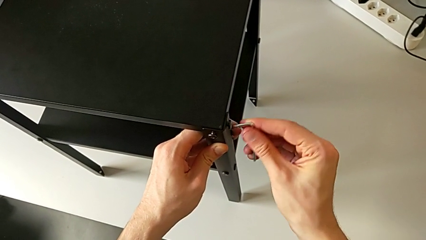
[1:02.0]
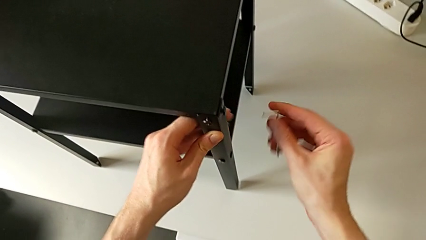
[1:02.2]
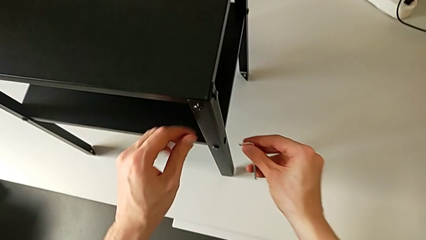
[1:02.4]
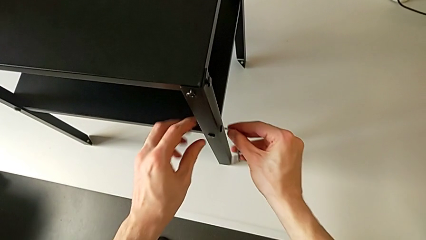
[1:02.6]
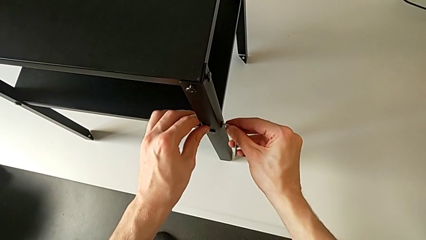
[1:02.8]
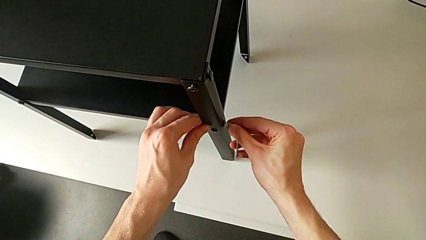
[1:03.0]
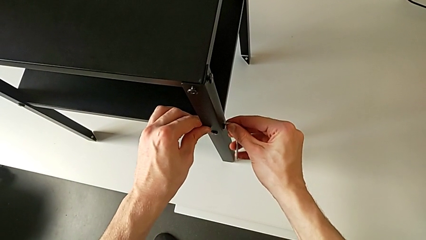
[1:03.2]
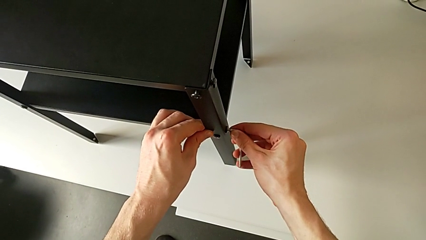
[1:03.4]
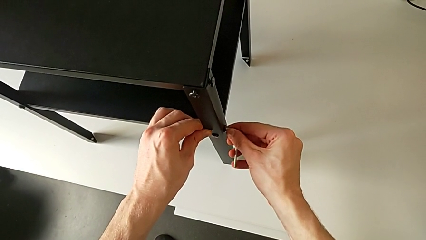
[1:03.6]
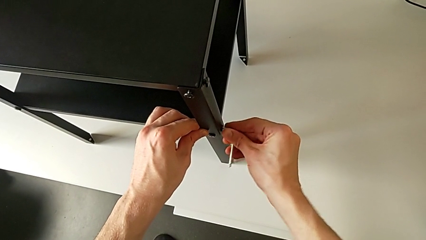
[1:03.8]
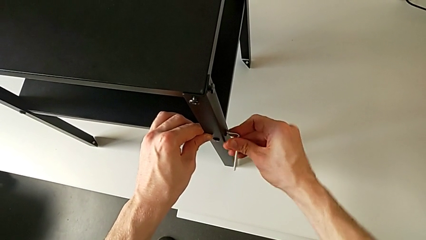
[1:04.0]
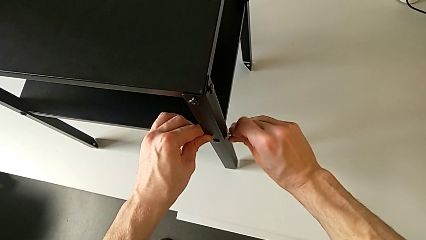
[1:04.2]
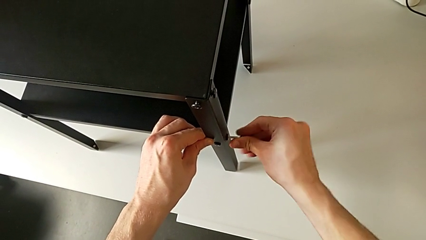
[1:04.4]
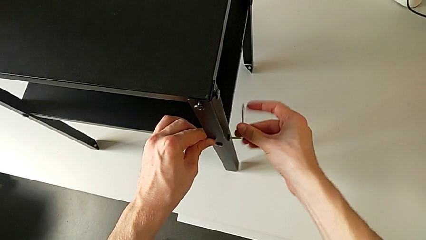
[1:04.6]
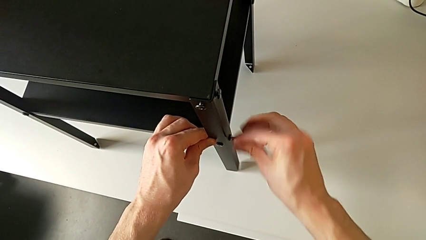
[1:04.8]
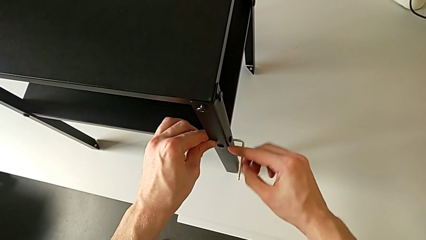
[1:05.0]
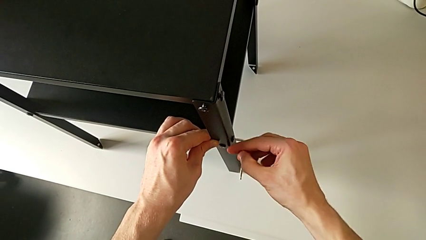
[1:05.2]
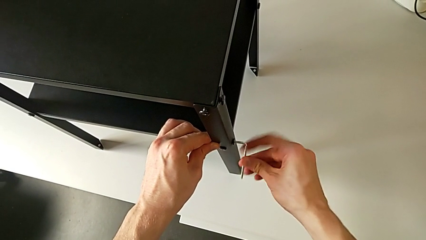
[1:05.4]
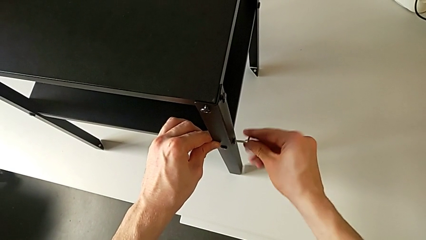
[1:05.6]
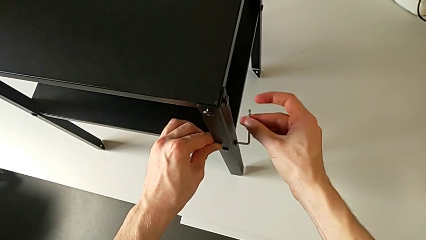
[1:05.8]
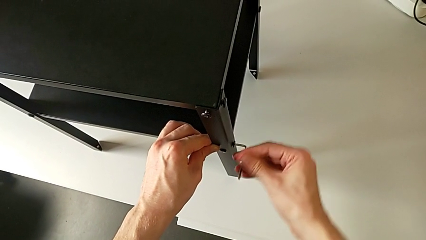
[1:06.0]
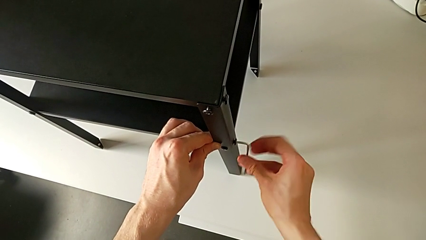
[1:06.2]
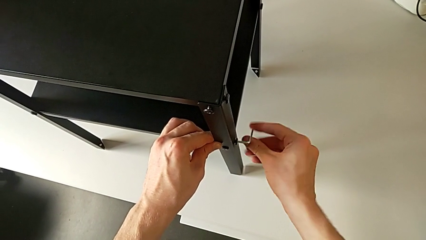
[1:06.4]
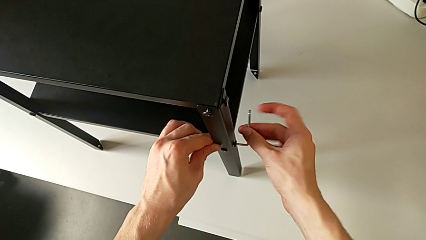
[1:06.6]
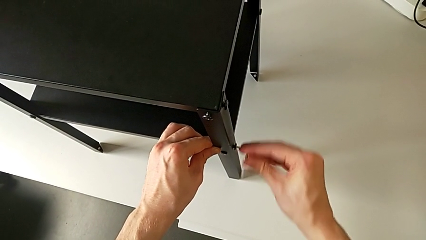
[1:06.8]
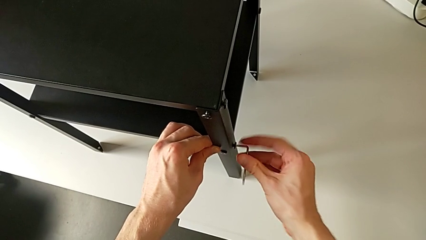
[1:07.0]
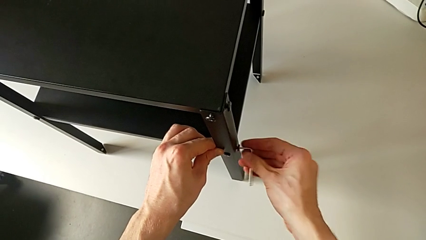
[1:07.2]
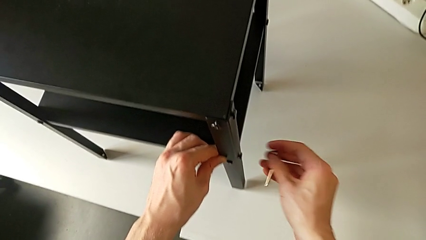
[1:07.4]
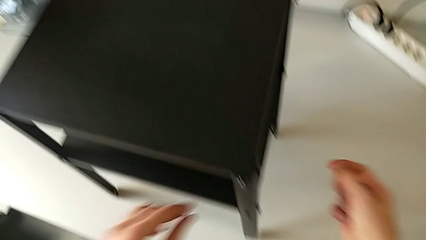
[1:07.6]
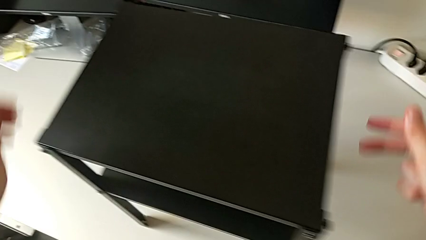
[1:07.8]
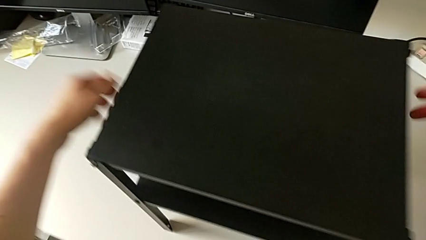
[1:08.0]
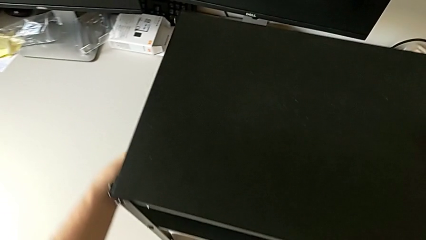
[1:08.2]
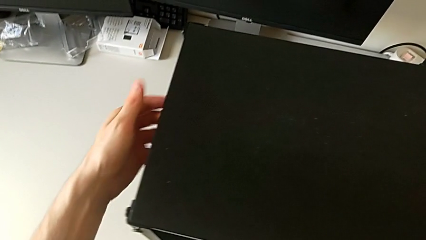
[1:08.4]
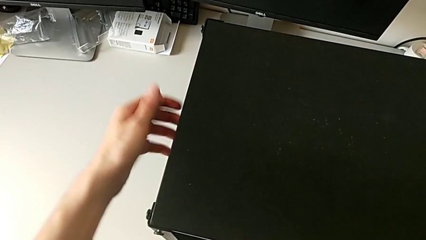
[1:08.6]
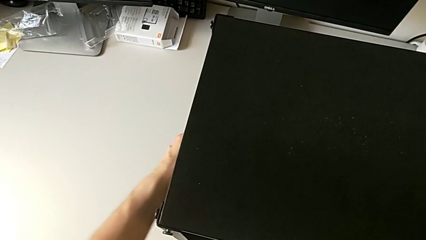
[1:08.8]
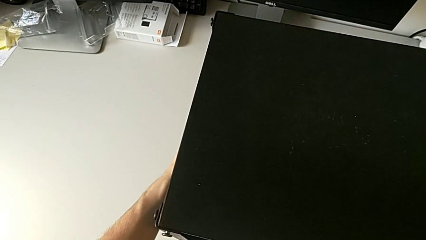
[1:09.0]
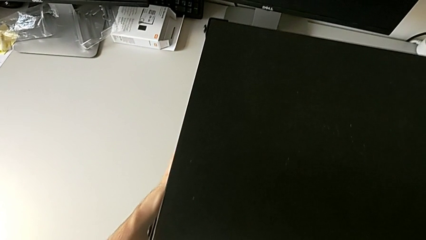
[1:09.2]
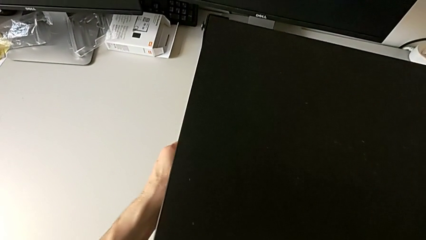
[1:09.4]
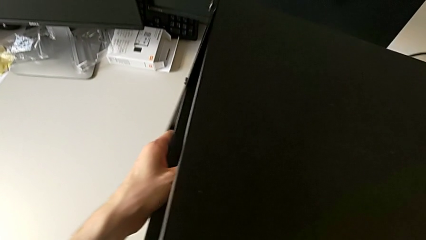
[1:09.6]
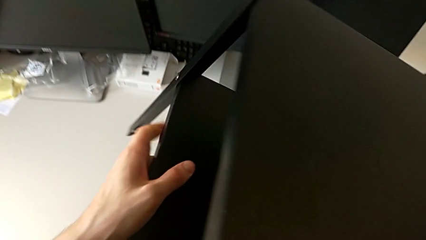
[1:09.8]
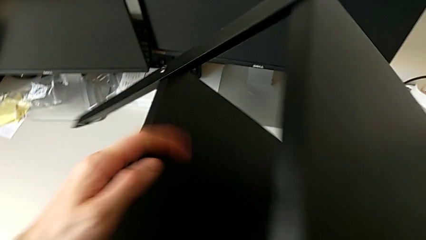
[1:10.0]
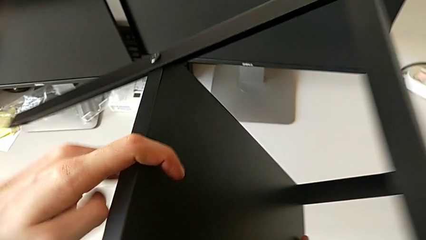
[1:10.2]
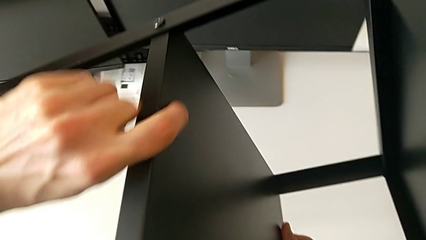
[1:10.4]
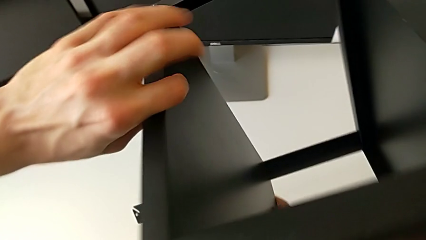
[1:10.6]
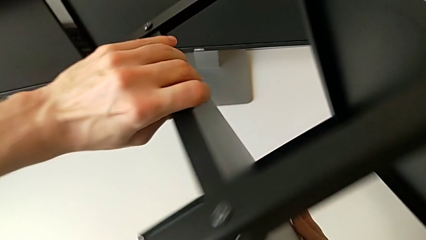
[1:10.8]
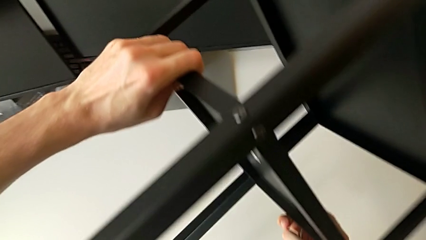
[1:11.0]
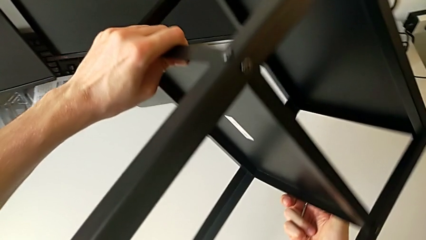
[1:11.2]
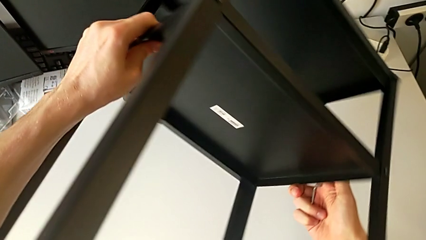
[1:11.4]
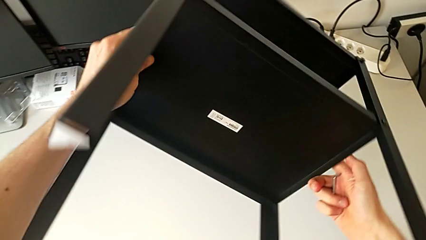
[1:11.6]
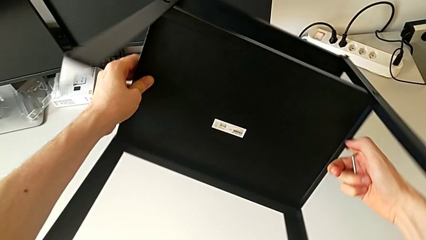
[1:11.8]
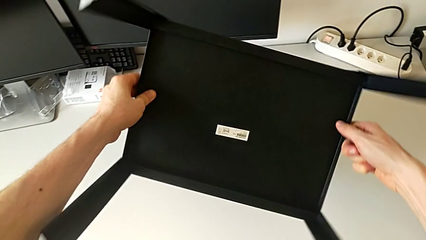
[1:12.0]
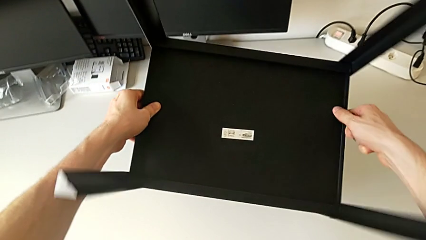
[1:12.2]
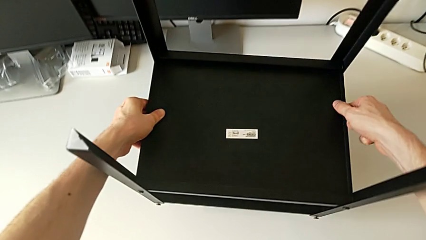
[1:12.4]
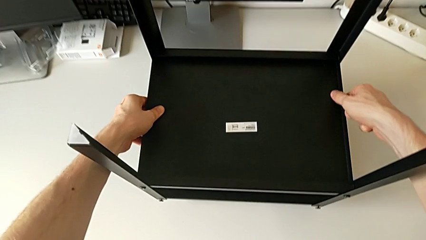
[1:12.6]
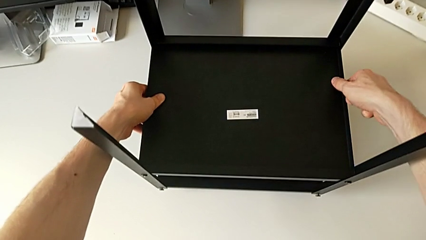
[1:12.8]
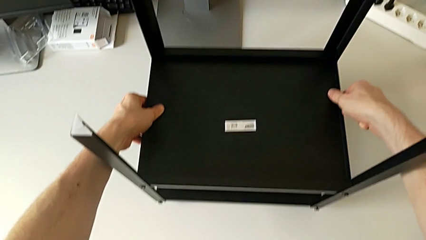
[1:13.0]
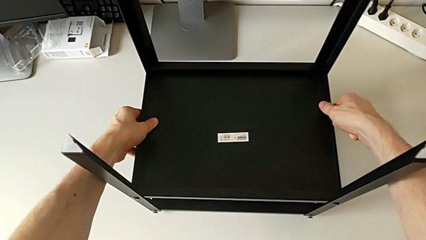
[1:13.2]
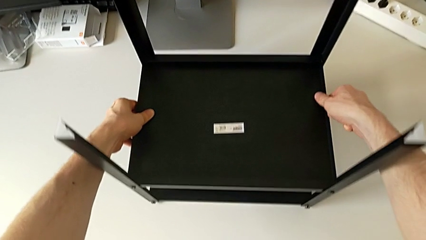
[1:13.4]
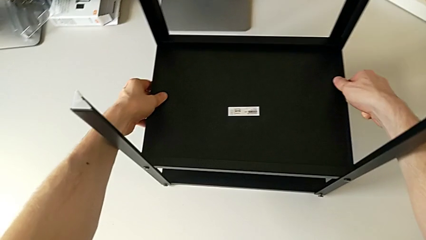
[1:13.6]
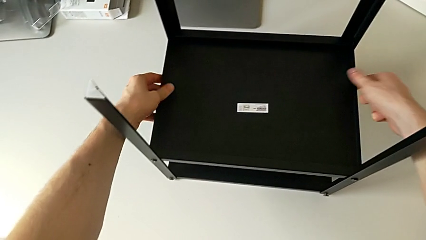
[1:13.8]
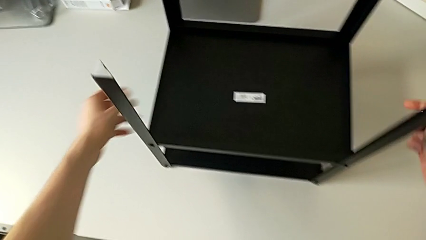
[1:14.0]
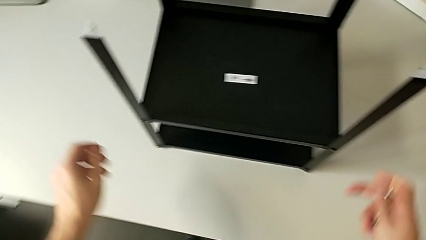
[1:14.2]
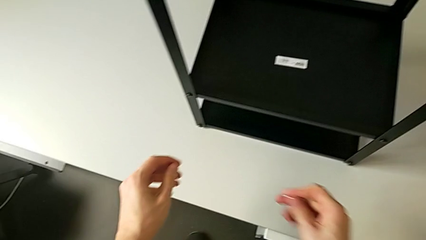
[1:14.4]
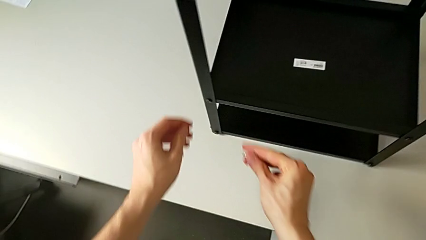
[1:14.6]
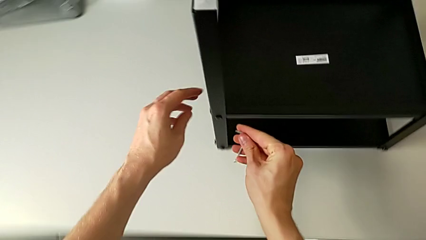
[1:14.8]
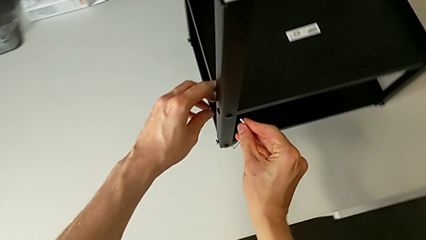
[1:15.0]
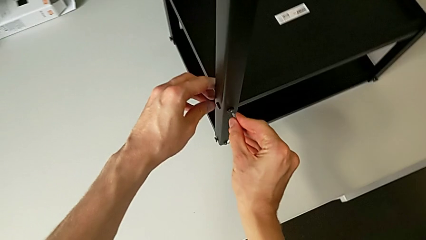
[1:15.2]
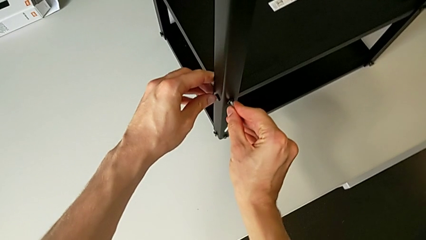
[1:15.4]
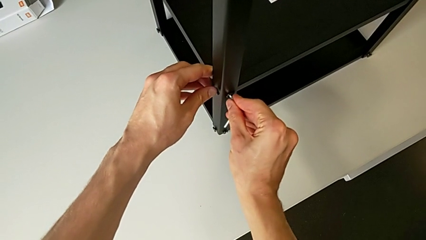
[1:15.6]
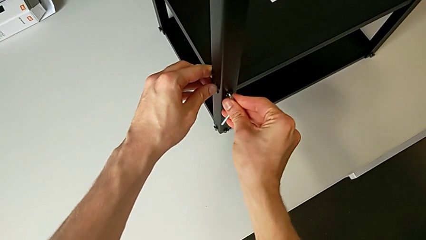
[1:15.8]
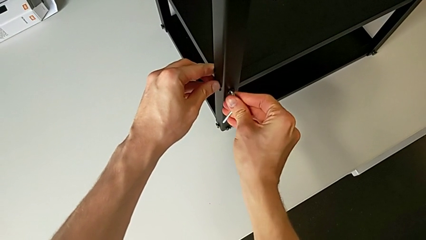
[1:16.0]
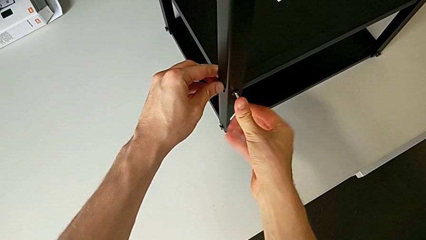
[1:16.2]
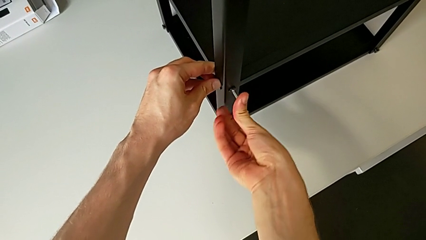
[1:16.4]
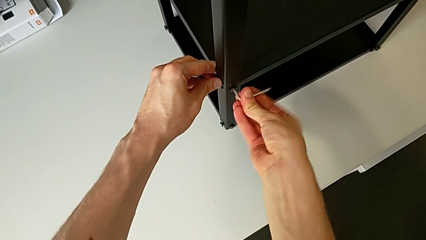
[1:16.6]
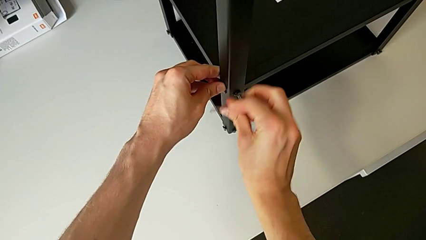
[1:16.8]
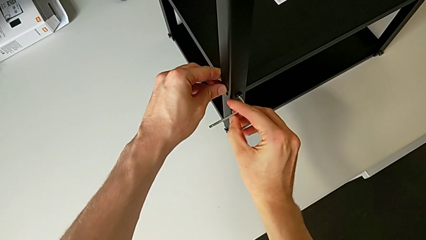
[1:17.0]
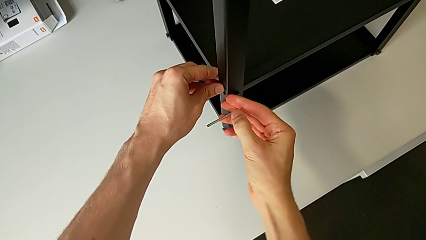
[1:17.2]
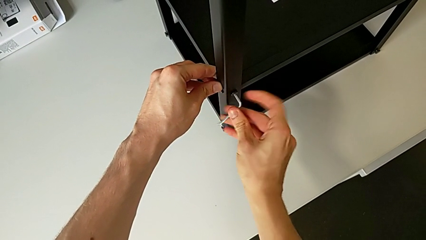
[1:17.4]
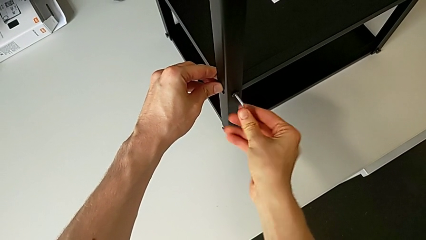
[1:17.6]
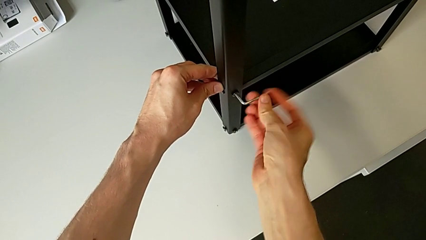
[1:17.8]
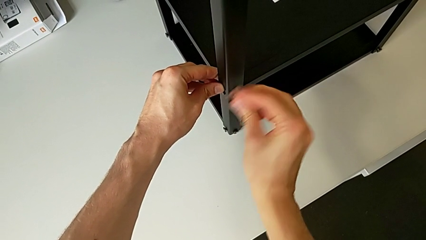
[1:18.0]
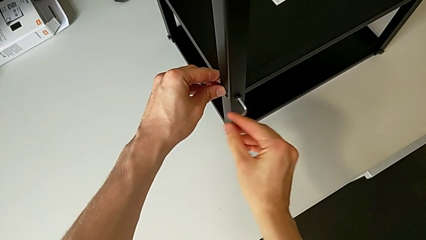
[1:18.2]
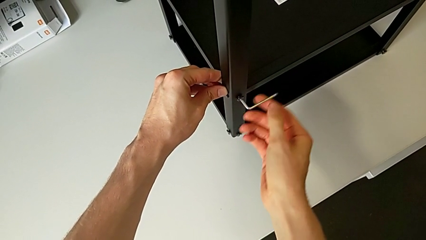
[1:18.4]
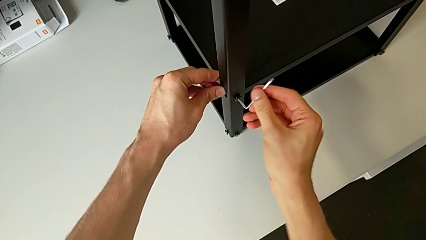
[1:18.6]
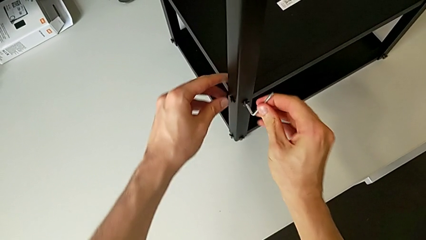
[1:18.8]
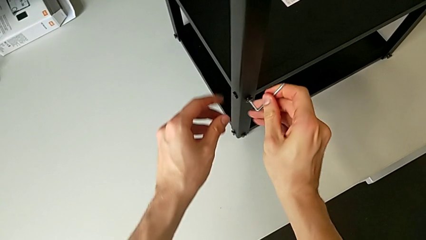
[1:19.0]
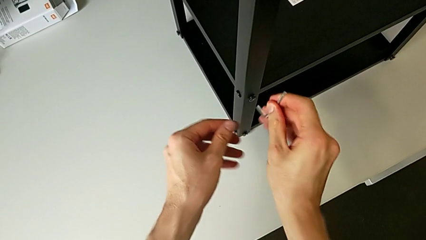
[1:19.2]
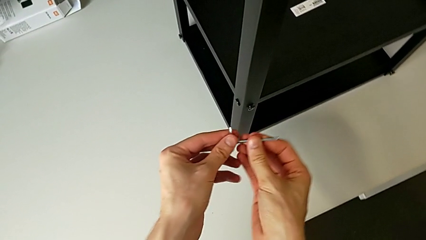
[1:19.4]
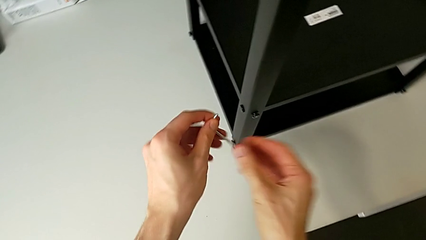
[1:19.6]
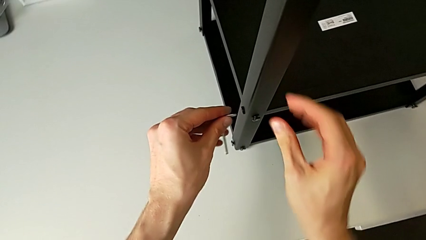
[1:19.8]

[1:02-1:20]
The camera wearer is unscrewing the hex socket heads from the lower tray slightly. They withdraw the Allen wrench, approach the hex socket head, insert the Allen wrench, unscrew the hex socket head, withdraw the Allen wrench, approach the nightstand, grab it, rotate it, place it, approach the hex socket head, insert the Allen wrench, unscrew the hex socket head, withdraw the Allen wrench and approach the hex socket head.
